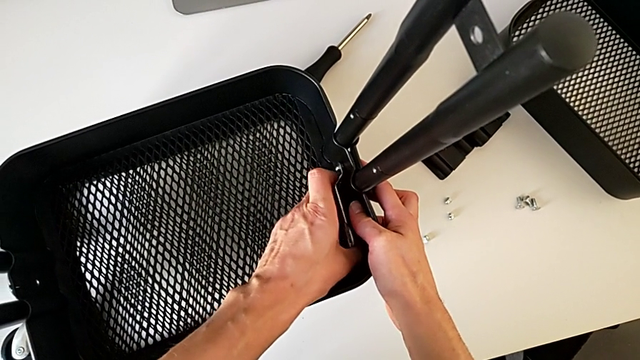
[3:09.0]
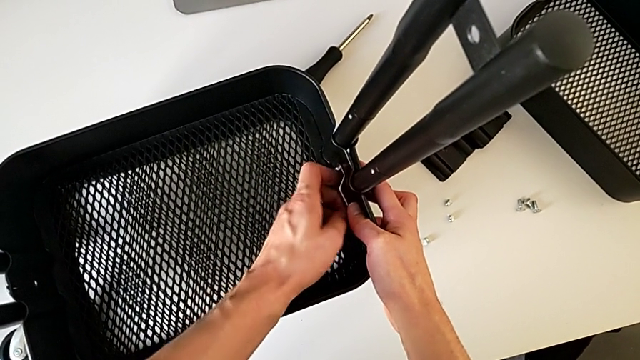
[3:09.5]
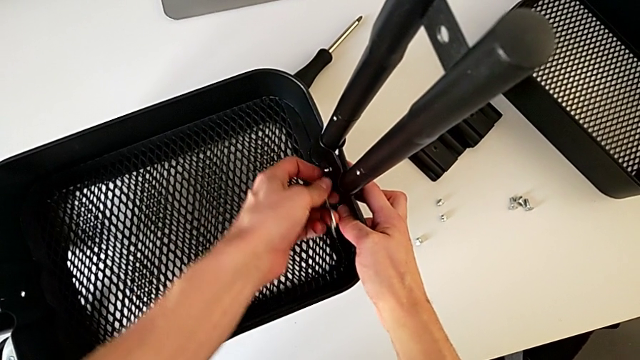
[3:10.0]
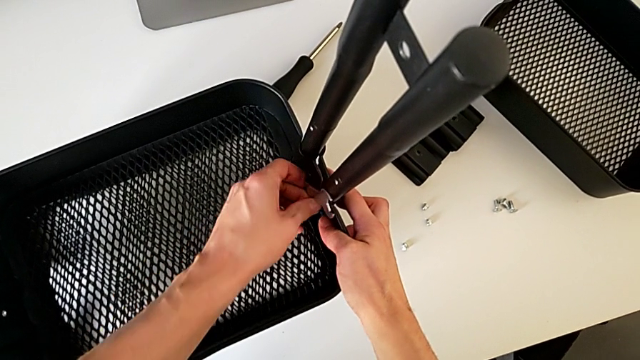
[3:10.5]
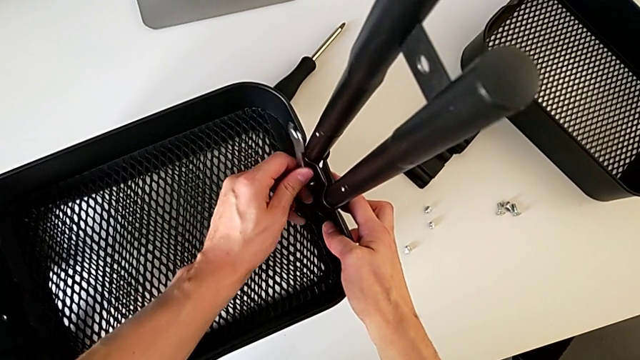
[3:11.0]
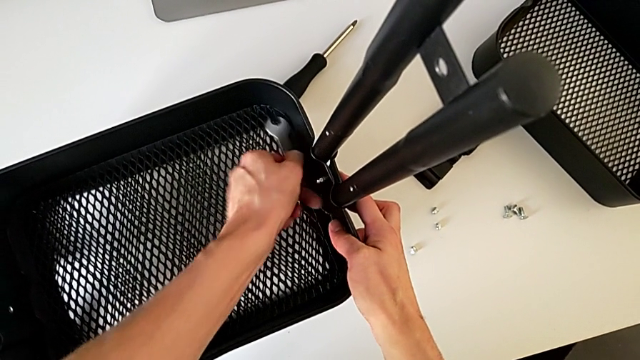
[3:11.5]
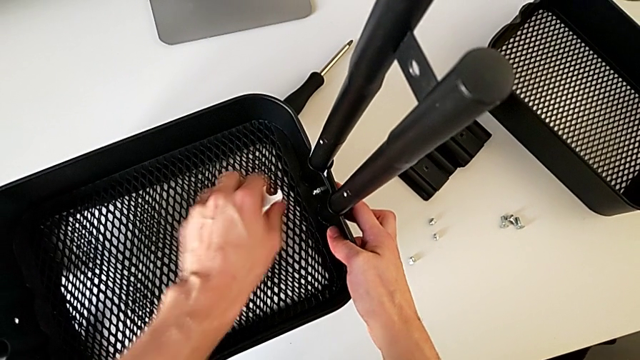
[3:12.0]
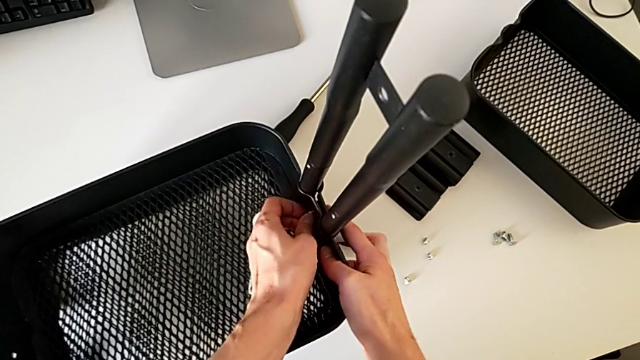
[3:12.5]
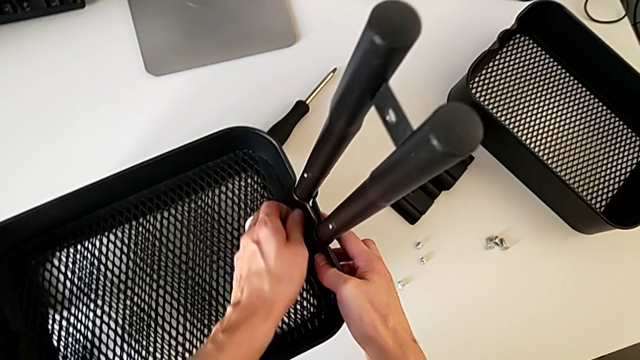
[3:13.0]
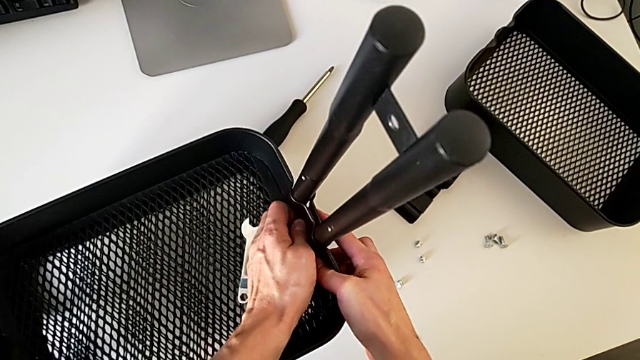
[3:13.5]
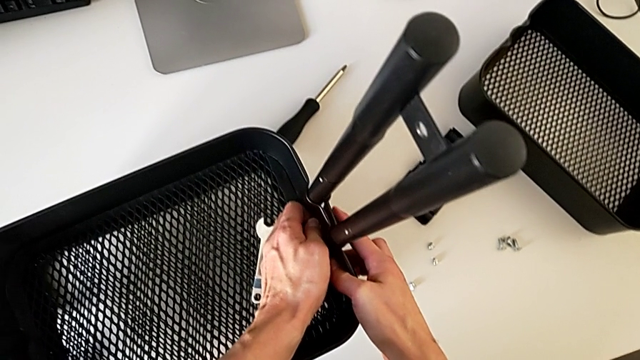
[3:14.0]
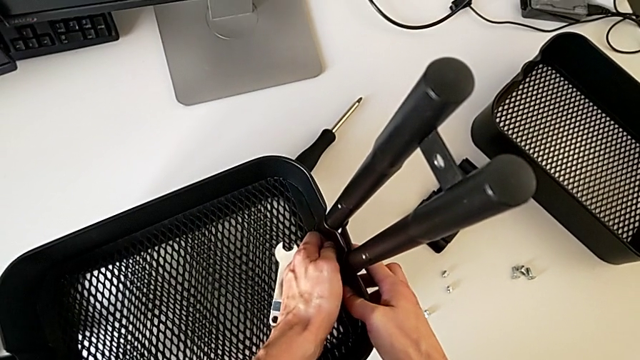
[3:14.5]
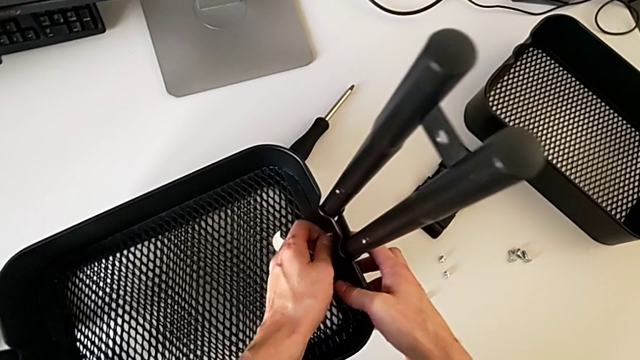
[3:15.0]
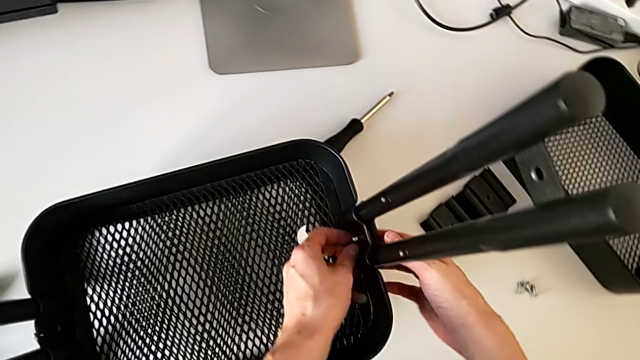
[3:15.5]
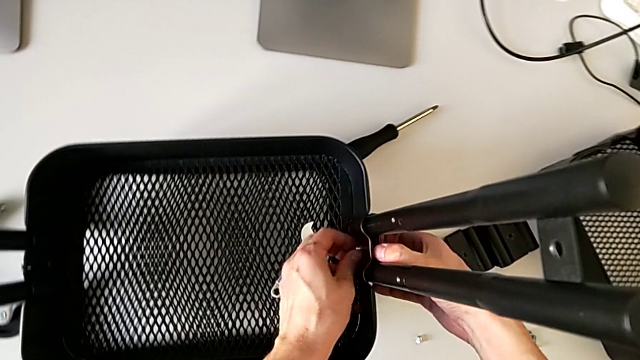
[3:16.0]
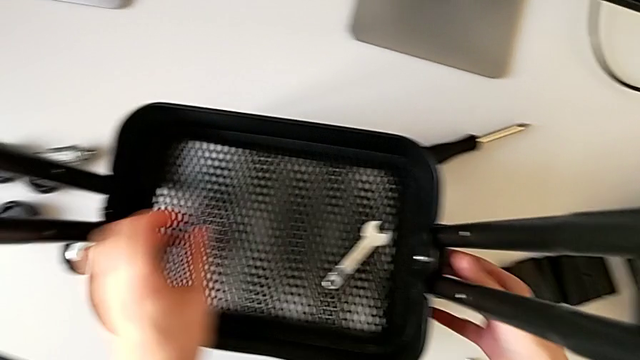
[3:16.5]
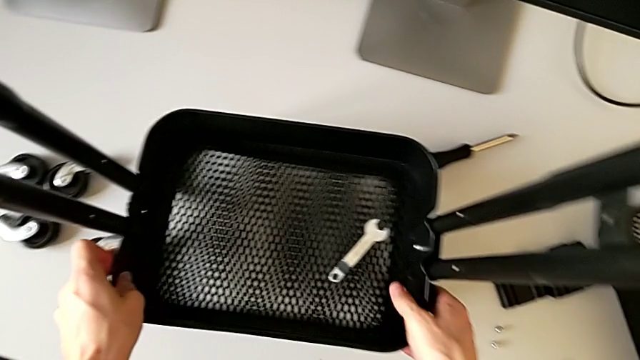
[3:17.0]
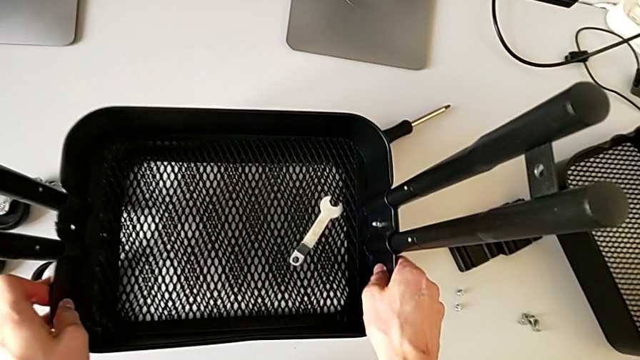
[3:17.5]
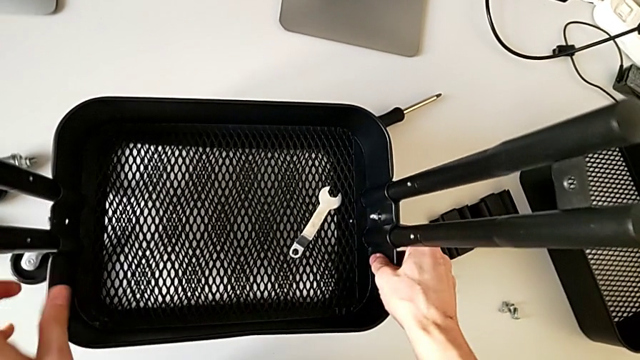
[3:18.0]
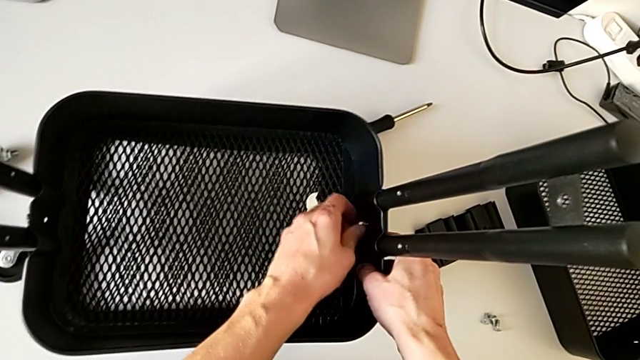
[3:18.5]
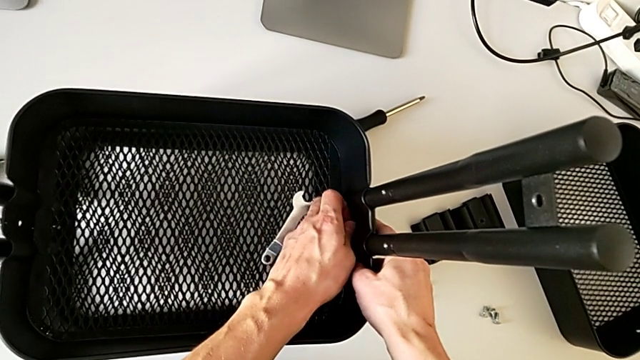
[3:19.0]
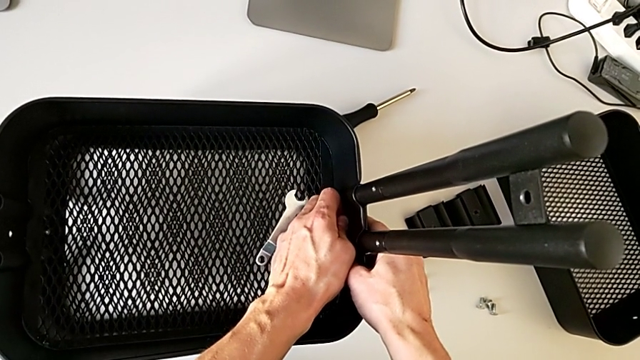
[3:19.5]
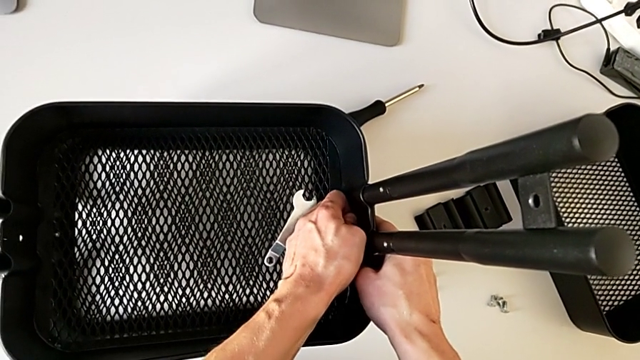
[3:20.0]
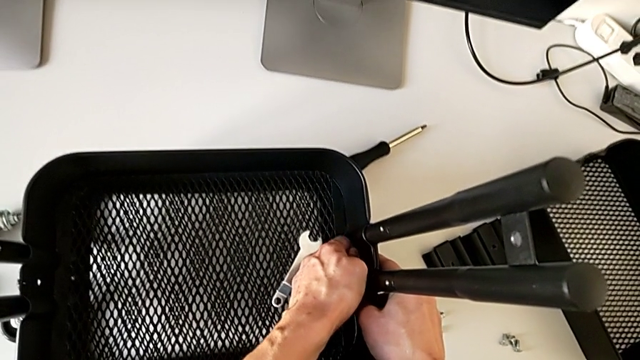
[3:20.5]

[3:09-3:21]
The camera wearer is disassembling the middle tray of the furniture. They unscrew the hexagon cap nut, withdraw it and place it. They wrongly unscrew the hexagon cap nut by hand, inspect the bracket, slide the grid tray and unscrew the hexagon cap nut.

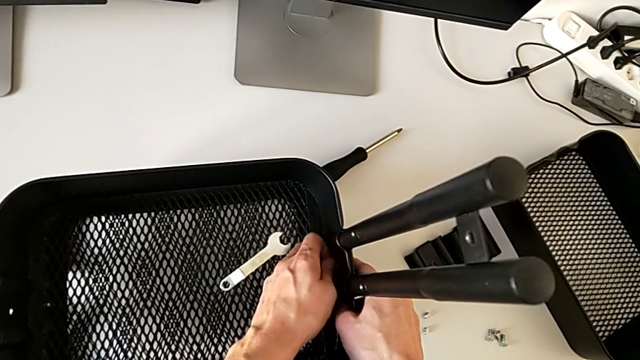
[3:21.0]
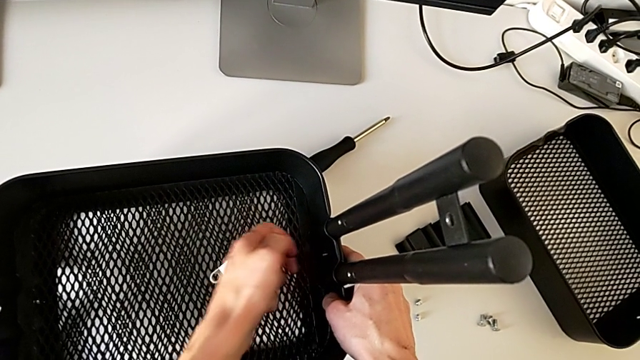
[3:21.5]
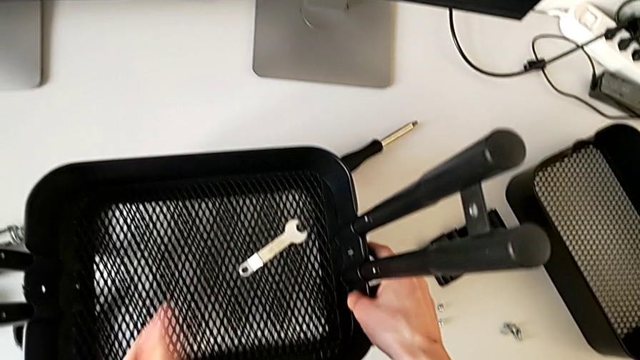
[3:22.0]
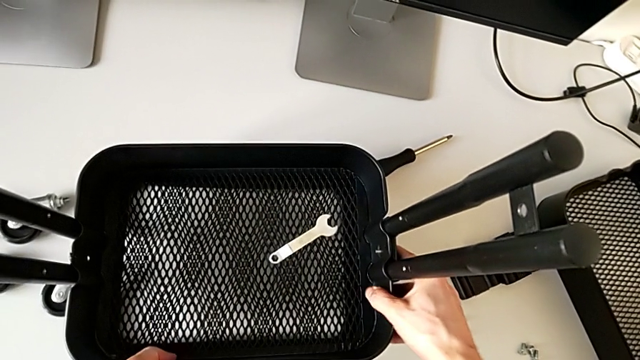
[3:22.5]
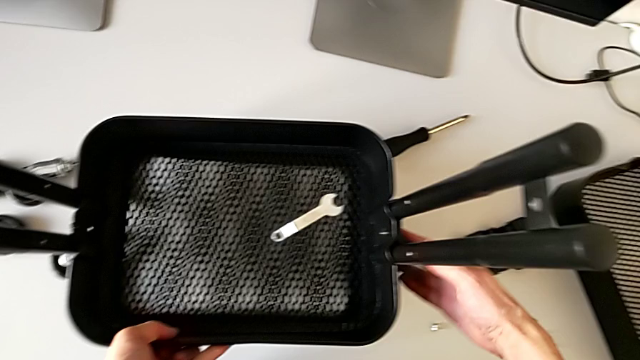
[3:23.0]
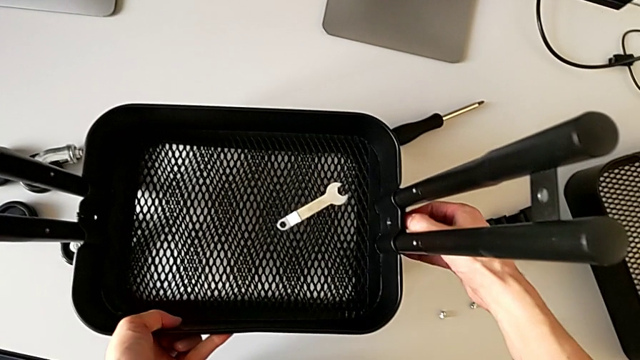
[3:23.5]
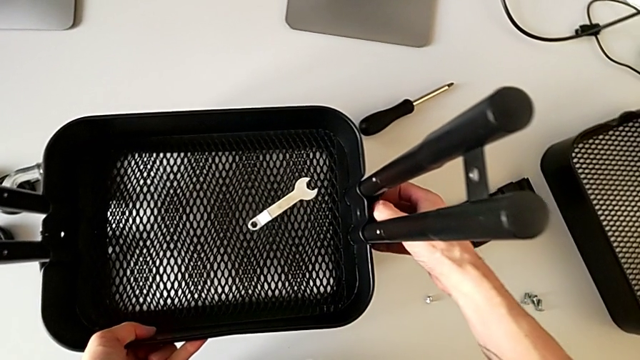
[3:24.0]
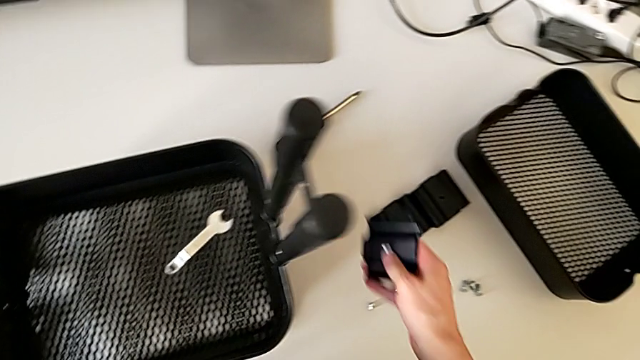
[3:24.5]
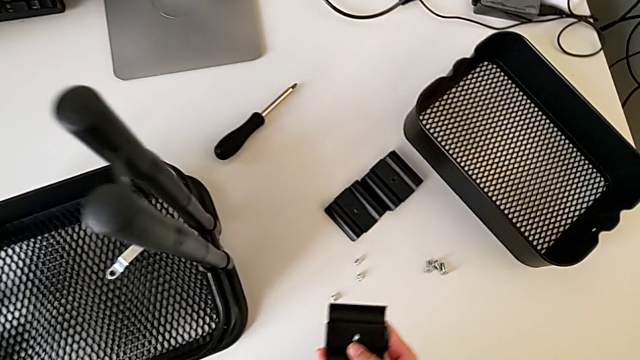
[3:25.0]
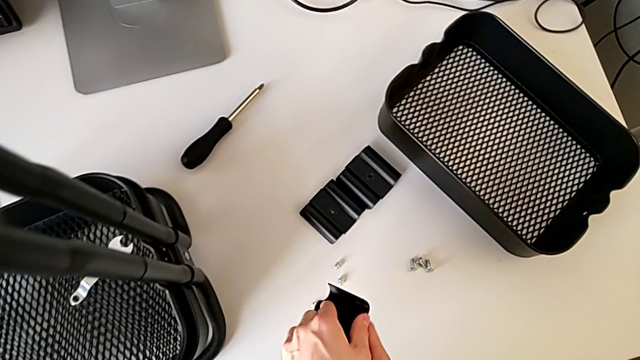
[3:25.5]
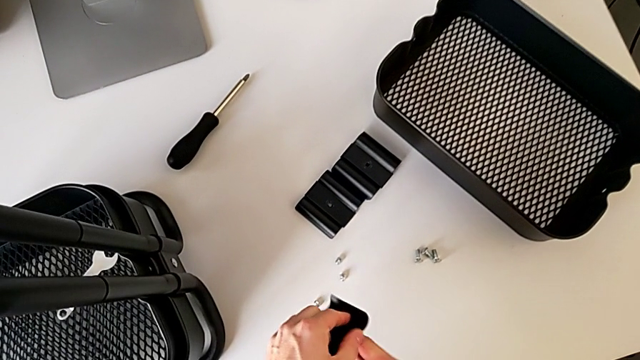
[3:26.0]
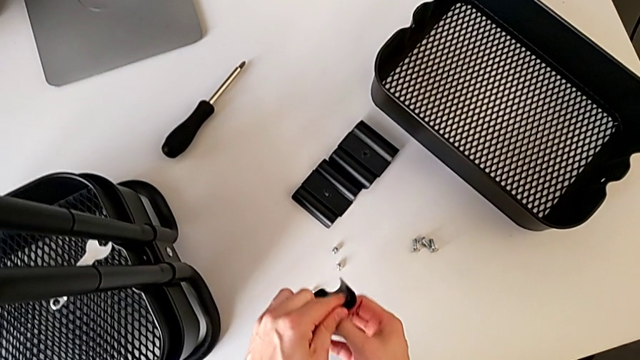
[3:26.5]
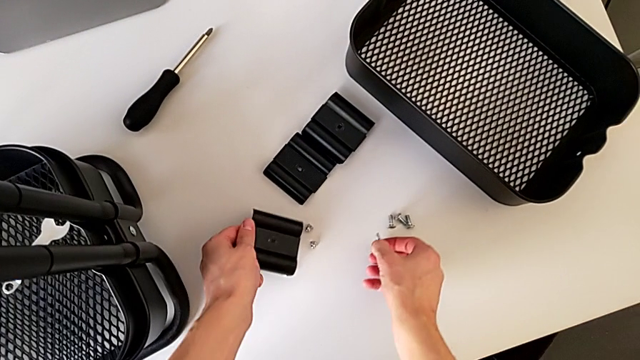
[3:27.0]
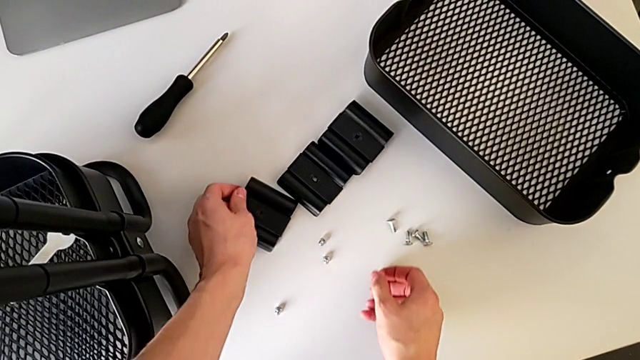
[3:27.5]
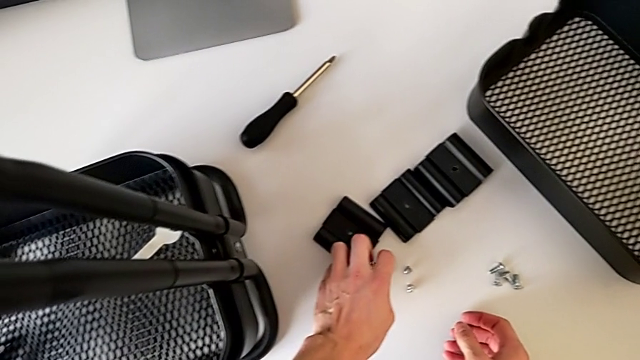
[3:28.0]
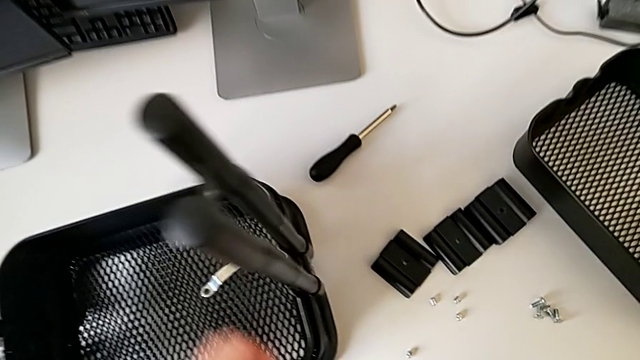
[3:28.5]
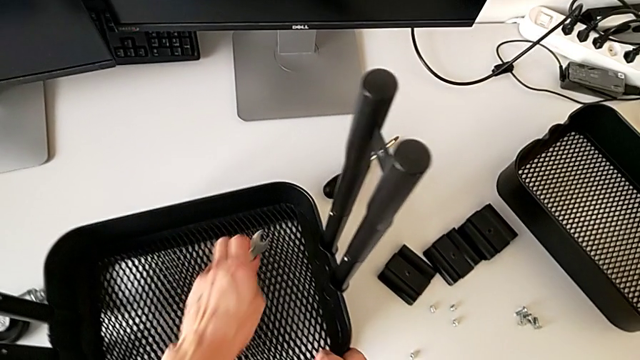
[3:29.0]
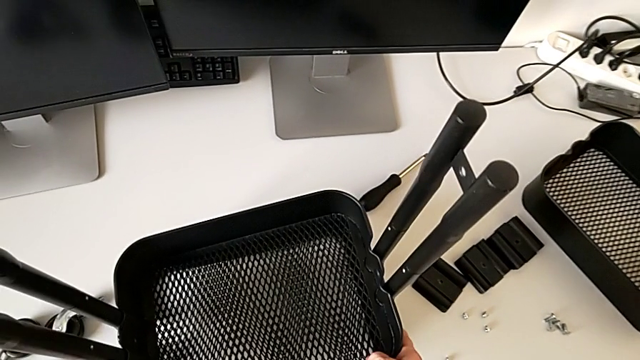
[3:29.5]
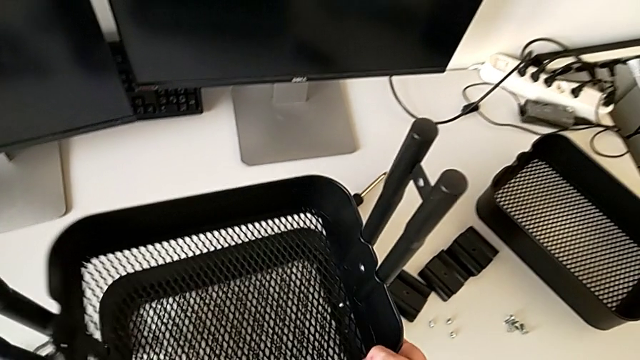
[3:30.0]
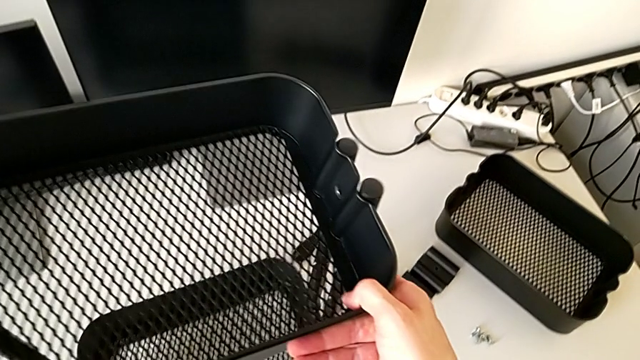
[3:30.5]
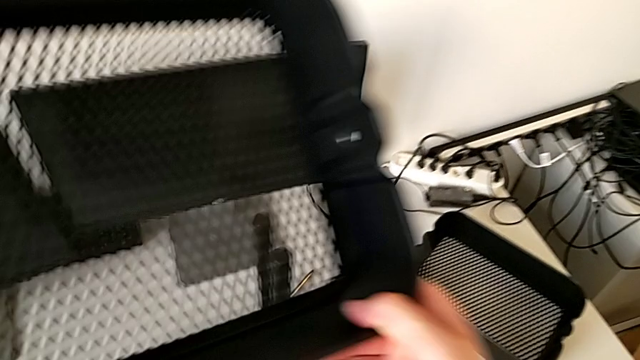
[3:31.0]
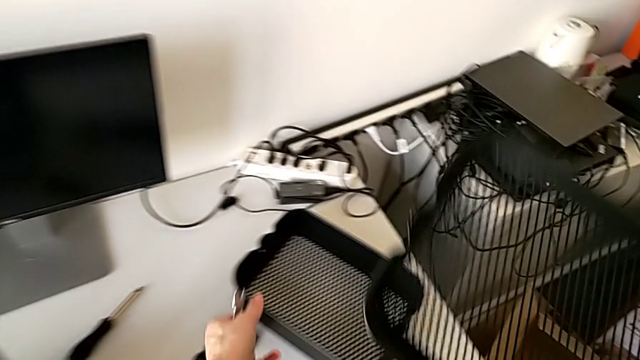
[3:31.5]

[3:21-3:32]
The camera wearer is disassembling the middle tray of the furniture. They disassemble the hexagon cap nut, disassemble the bracket, disassemble the bolt, slide the grid tray and disassemble the bolt. They place the bracket, place the bolt, place the hexagon cap nut and grab the hexagonal wrench. They slide the grid tray, disassemble it and begin to lift it.
